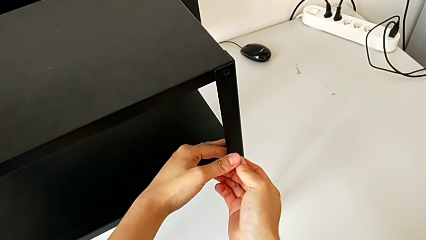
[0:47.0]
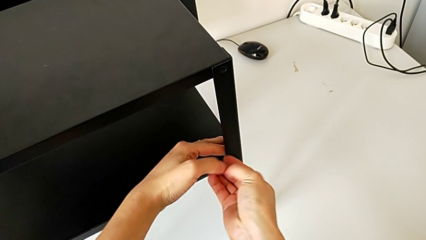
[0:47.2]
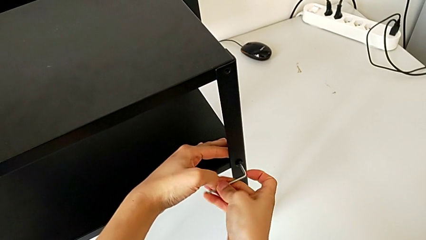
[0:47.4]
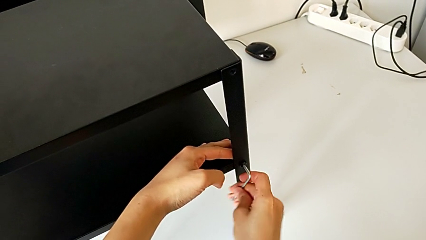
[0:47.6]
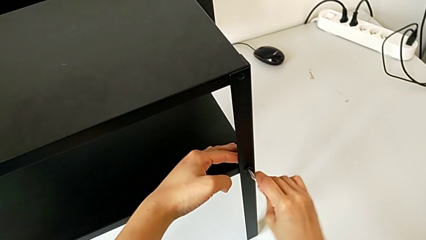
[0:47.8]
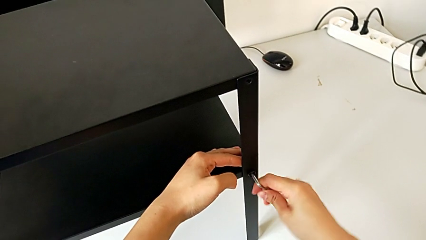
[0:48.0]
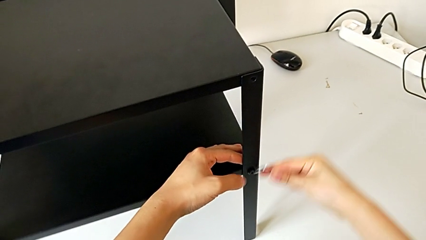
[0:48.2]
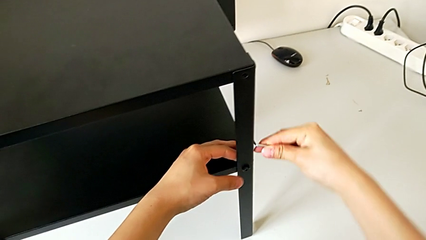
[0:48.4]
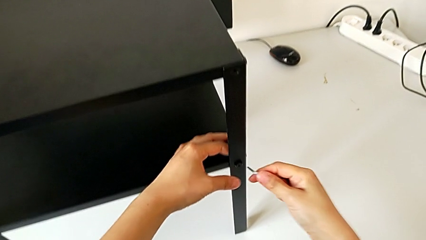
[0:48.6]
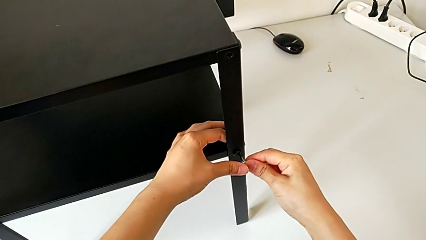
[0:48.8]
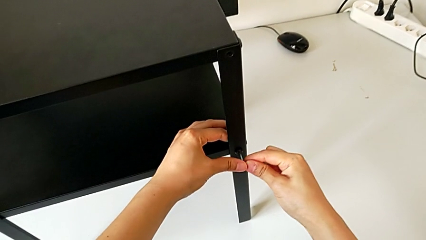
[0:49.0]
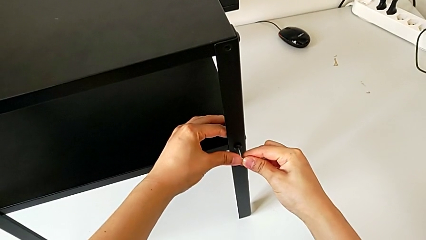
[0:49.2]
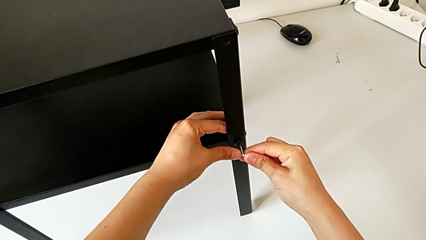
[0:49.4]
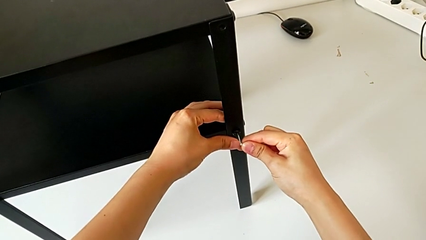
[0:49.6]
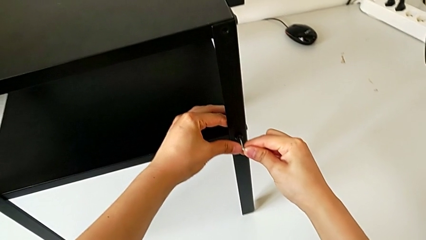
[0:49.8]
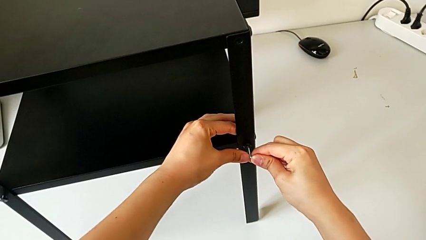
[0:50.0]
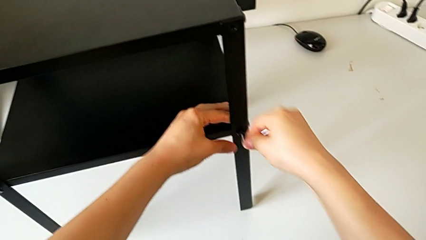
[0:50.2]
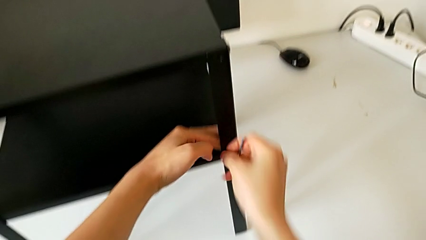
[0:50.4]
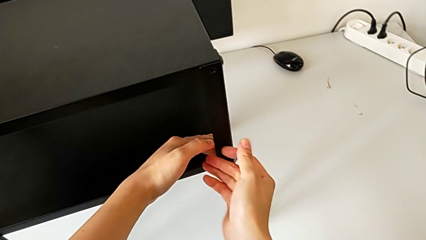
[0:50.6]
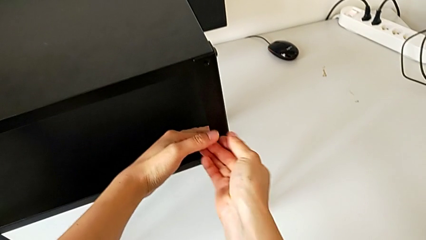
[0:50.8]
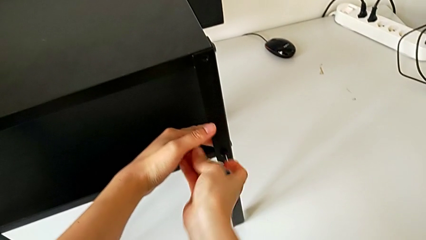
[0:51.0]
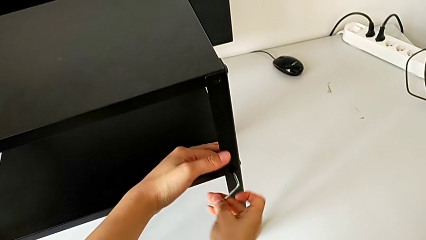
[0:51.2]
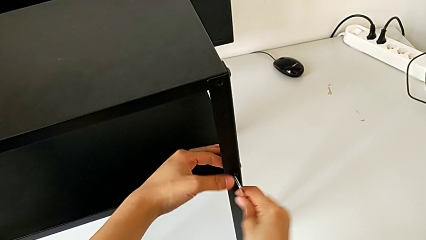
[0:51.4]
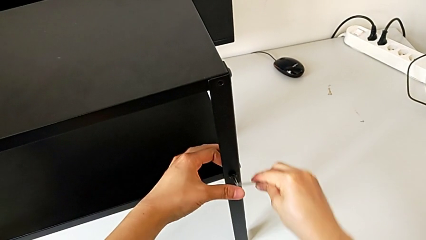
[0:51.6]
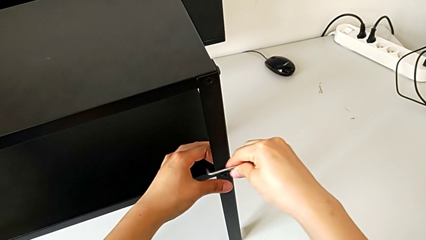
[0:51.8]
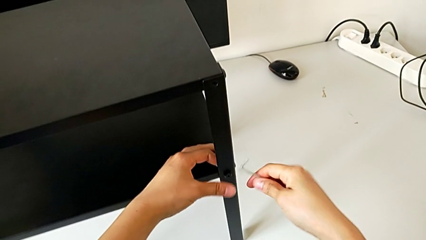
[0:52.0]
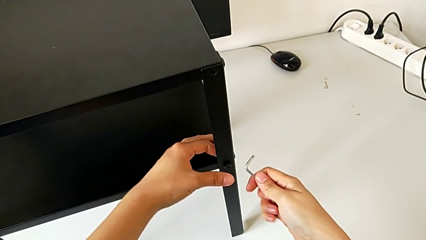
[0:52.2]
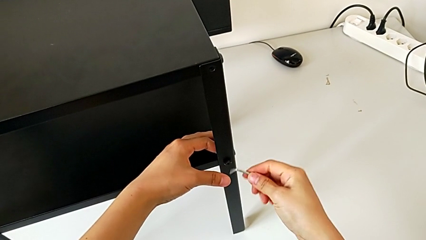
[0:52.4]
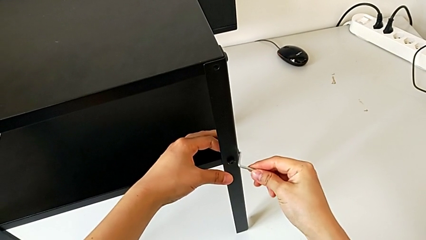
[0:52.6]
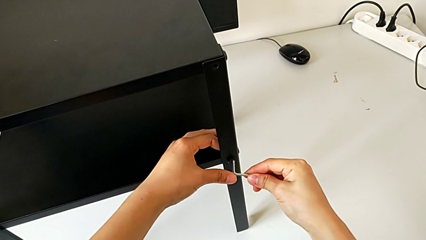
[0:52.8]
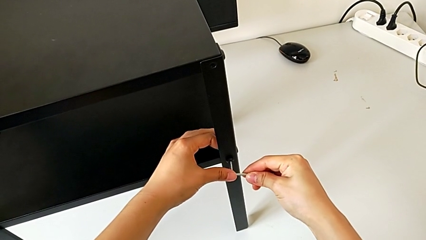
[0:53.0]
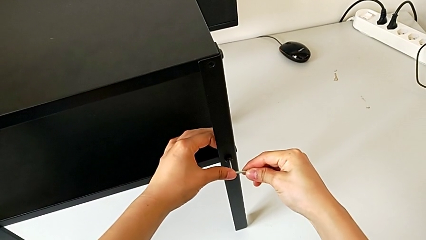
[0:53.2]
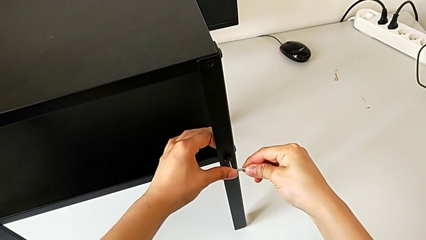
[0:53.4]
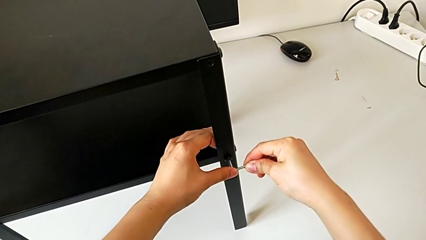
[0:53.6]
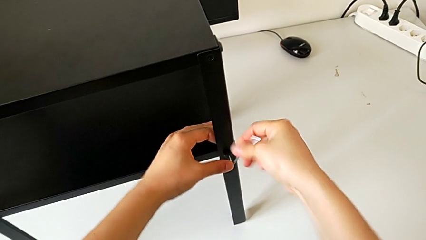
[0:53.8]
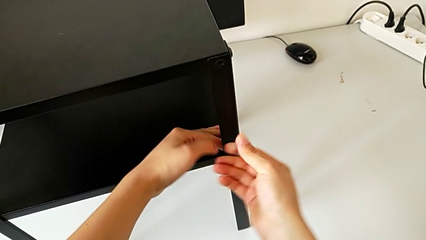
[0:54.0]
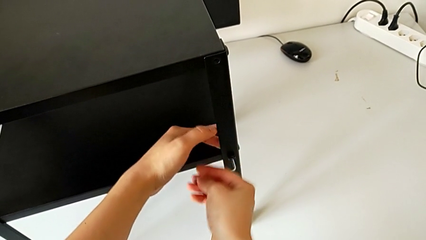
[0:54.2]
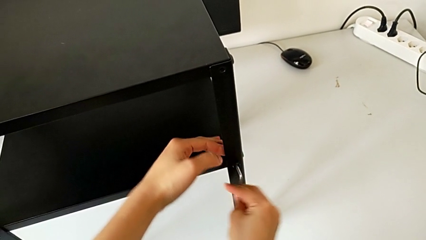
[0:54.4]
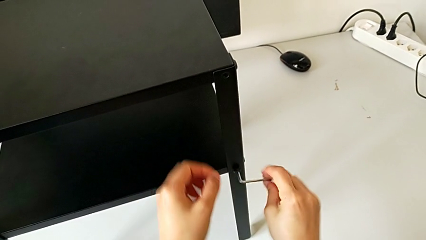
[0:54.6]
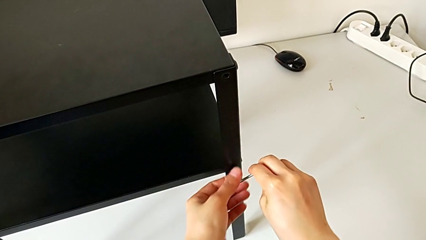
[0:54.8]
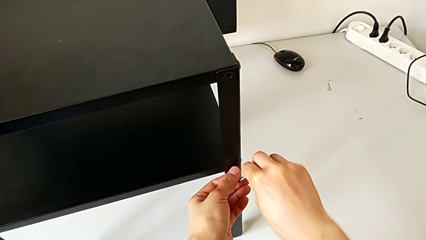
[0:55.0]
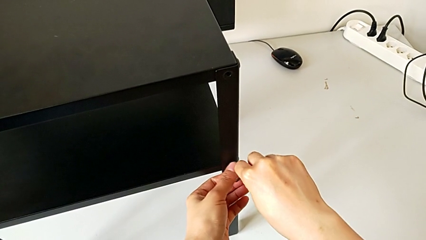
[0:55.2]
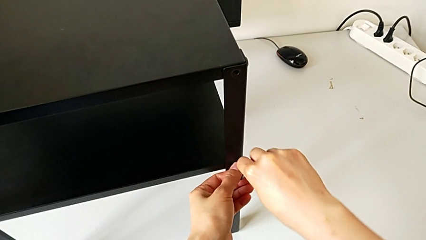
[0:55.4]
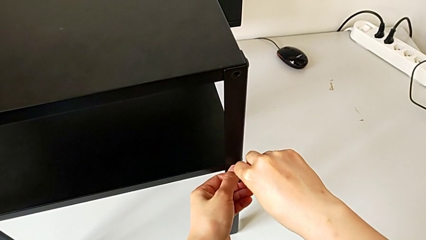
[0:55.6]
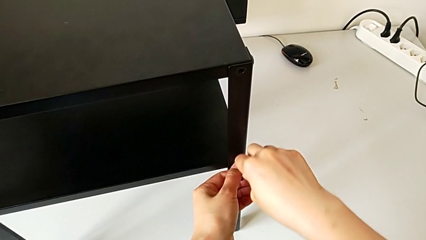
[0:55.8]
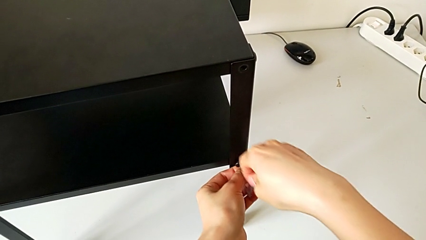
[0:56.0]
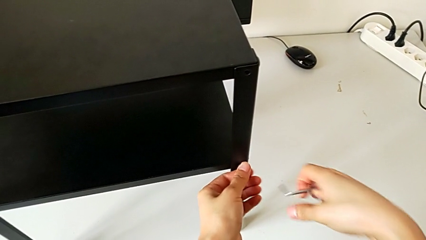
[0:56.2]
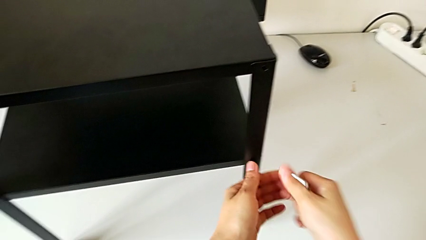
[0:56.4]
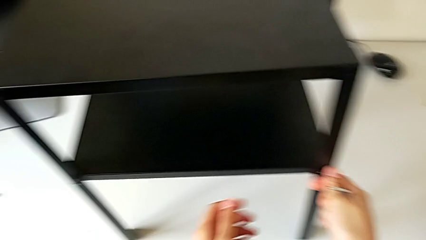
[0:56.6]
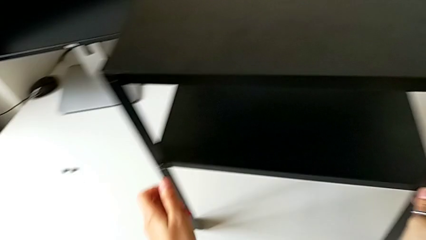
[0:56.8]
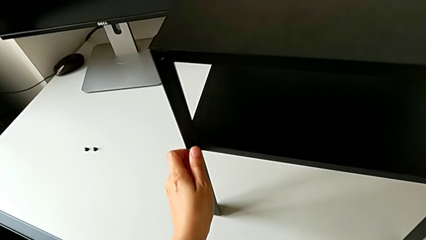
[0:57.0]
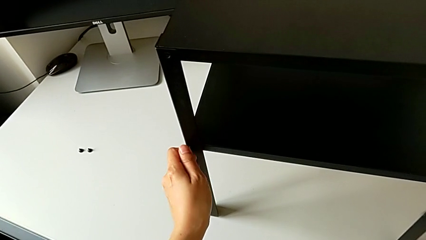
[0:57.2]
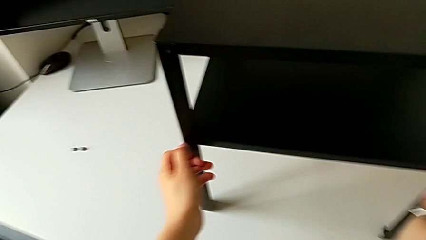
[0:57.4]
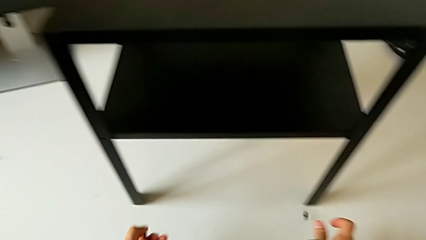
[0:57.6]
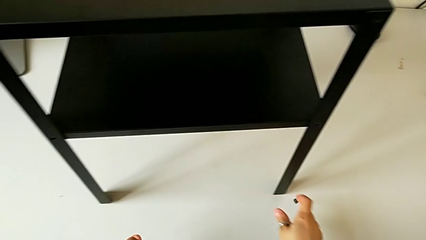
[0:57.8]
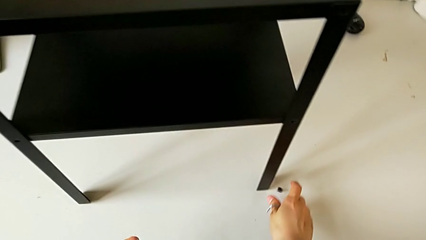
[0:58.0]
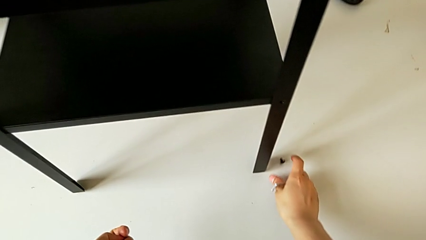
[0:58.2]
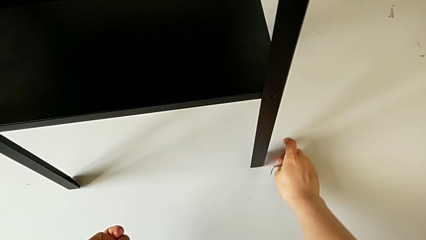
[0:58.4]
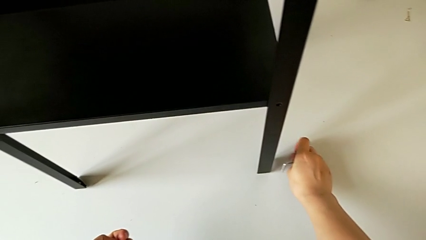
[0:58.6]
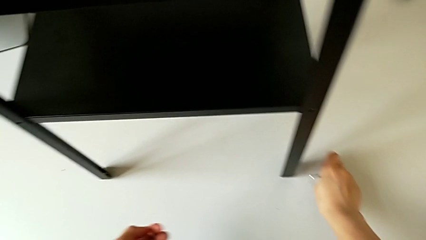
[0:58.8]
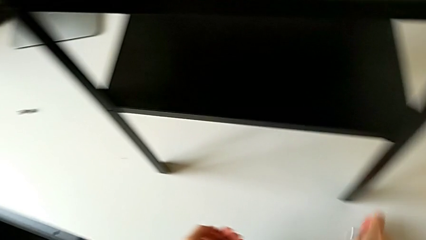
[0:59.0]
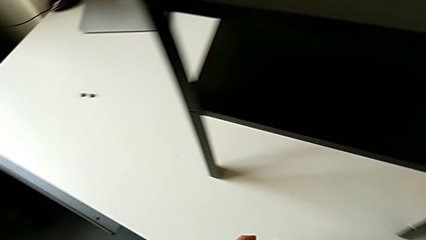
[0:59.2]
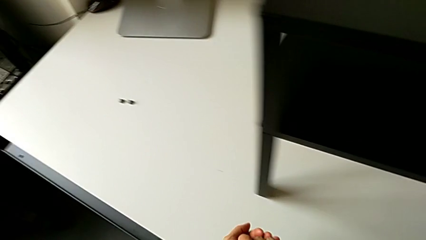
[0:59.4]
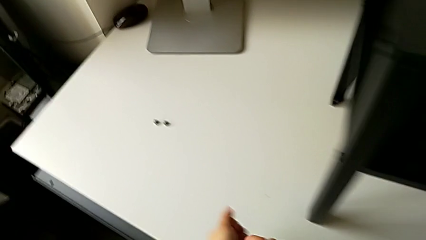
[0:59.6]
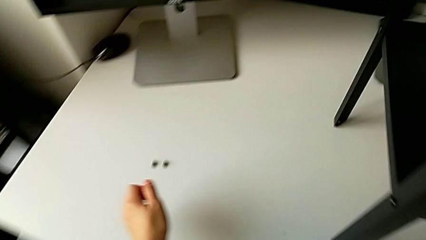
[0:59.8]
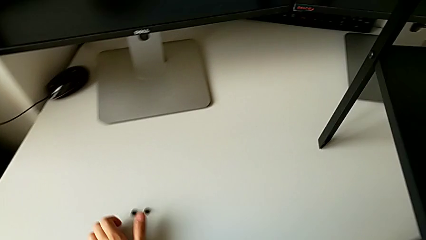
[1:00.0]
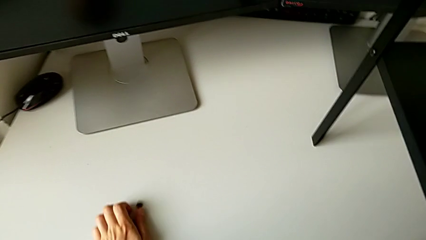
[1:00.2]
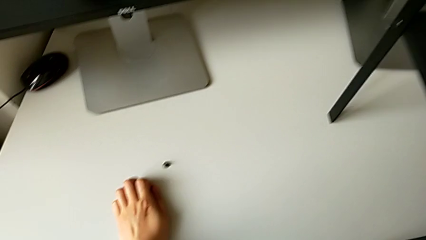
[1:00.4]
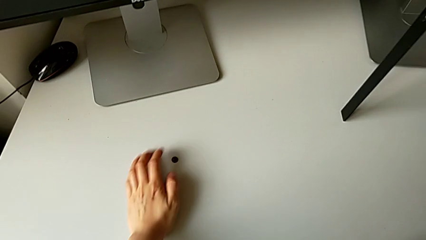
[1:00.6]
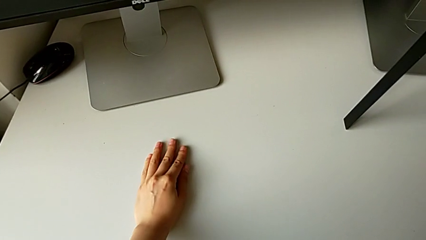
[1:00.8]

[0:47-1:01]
The camera wearer is unscrewing the hex socket head on the first side of the table. They keep unscrewing the hex socket head, wrongly drop it, grab the hex socket head and place it.

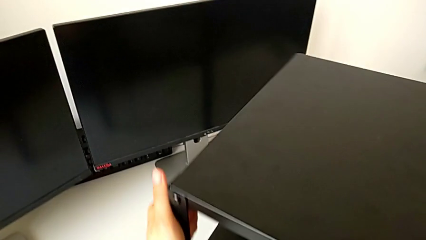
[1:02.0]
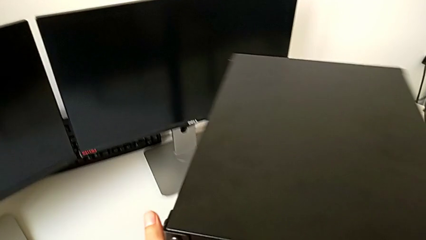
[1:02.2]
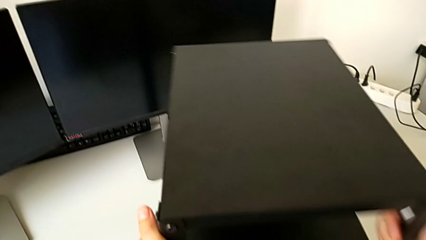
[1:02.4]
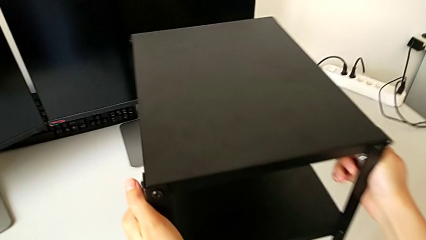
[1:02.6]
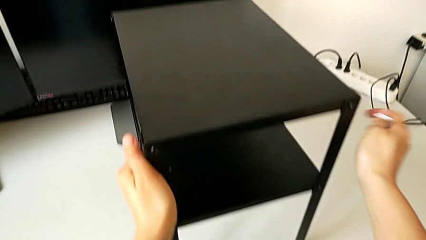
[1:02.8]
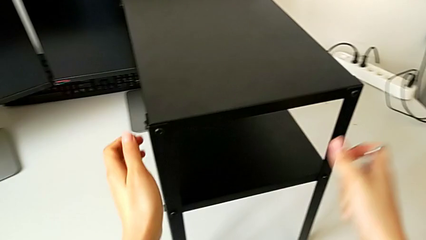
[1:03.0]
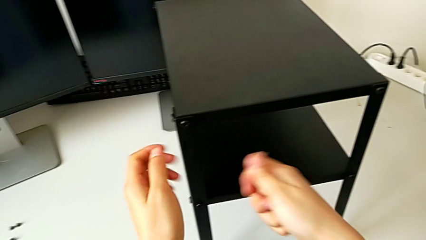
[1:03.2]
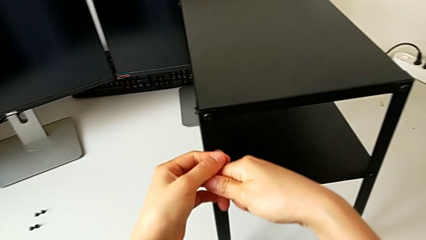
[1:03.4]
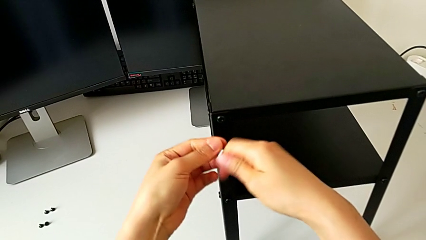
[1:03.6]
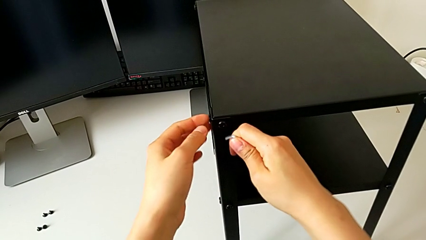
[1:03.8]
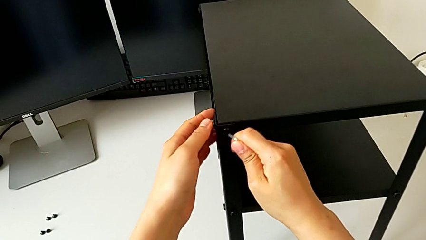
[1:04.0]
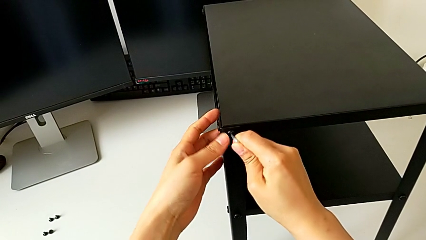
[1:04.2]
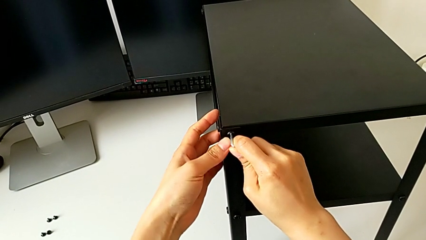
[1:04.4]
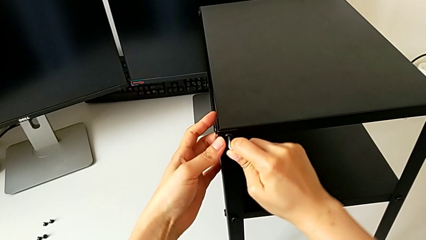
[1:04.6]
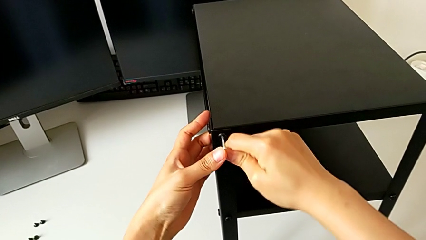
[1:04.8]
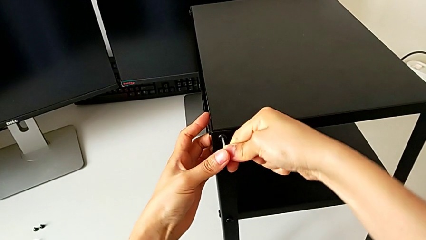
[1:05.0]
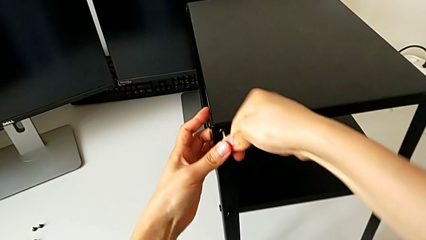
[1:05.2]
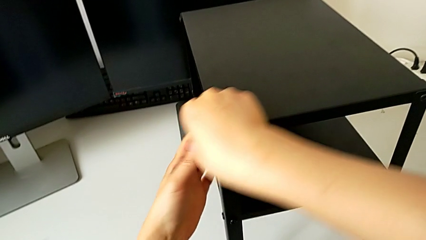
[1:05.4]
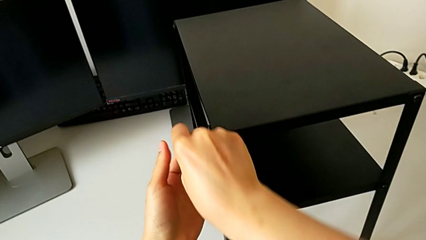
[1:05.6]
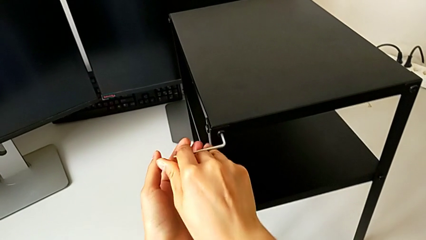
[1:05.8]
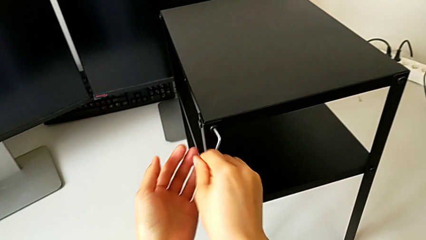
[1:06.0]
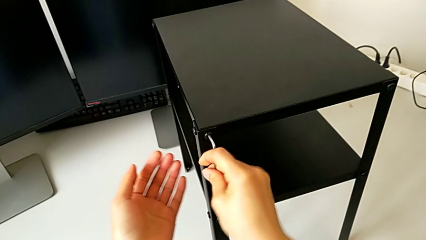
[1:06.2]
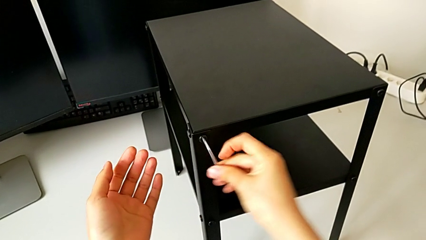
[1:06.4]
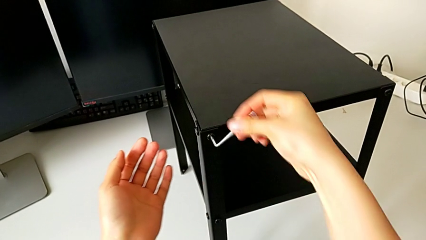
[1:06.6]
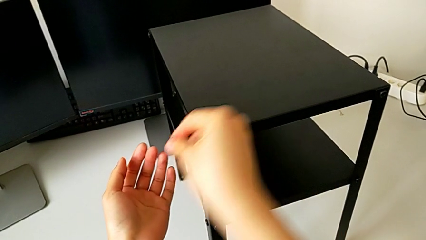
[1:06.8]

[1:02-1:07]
The camera wearer is unscrewing the hex socket head on the left side of the table. They rotate the nightstand and insert the Allen wrench.
